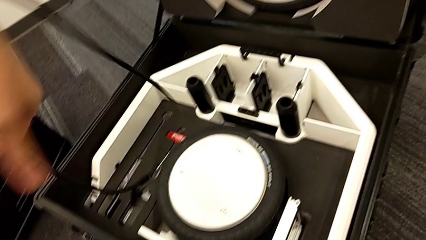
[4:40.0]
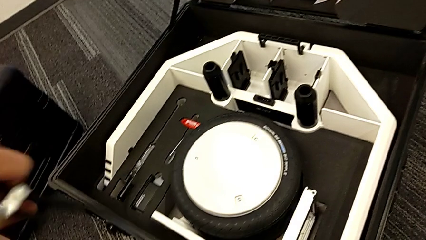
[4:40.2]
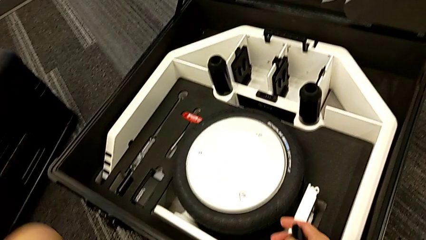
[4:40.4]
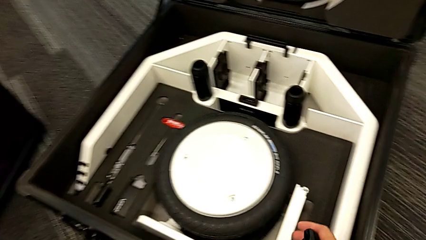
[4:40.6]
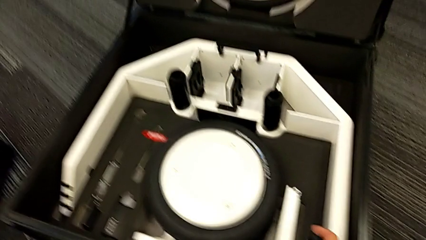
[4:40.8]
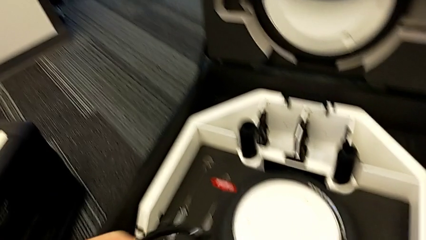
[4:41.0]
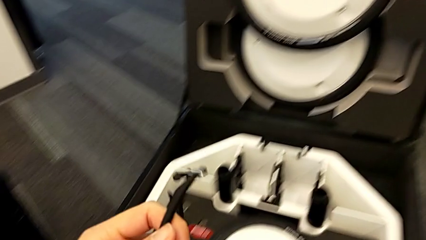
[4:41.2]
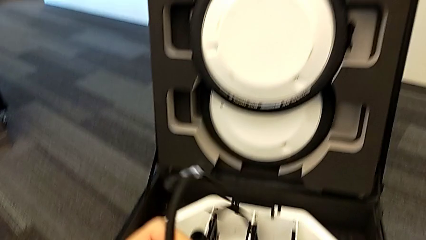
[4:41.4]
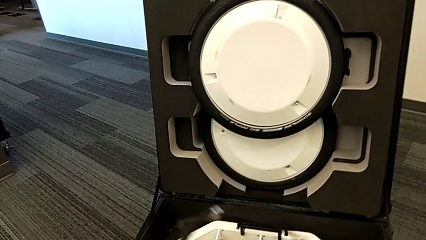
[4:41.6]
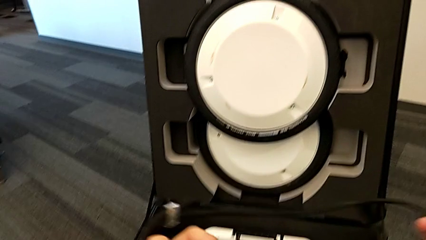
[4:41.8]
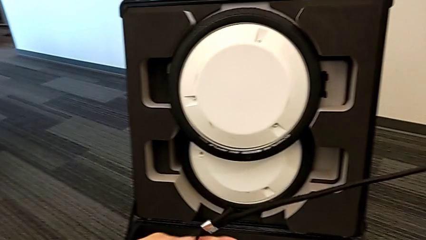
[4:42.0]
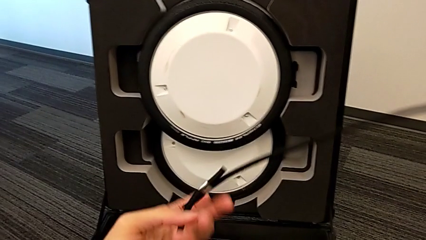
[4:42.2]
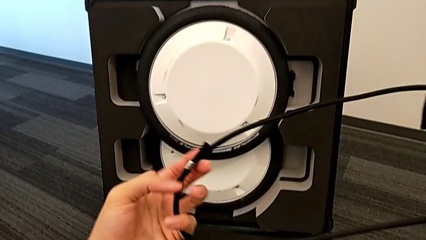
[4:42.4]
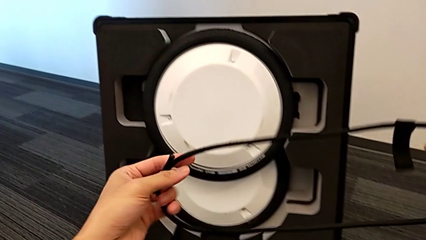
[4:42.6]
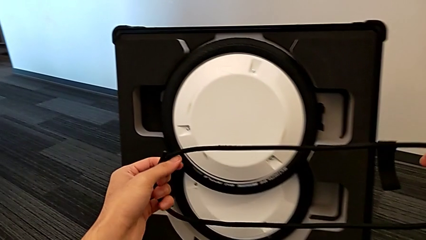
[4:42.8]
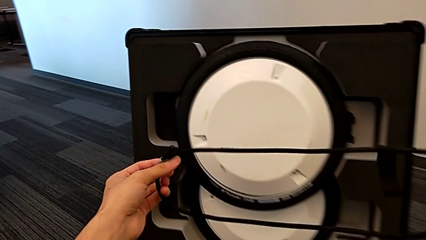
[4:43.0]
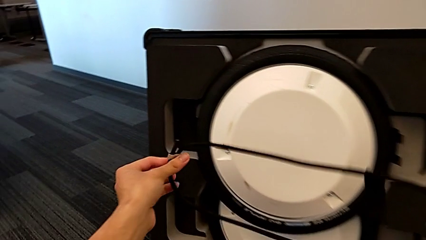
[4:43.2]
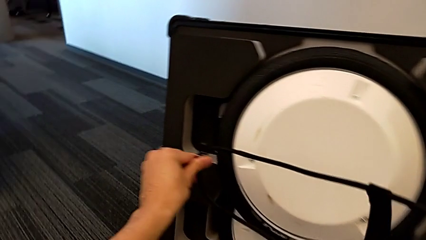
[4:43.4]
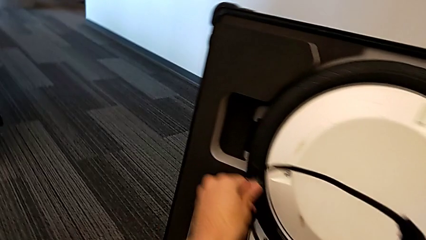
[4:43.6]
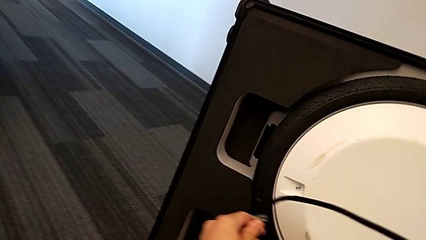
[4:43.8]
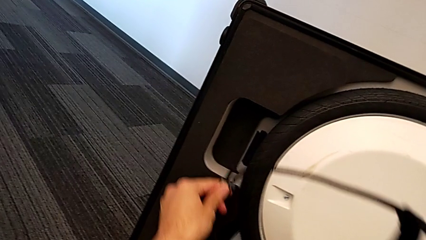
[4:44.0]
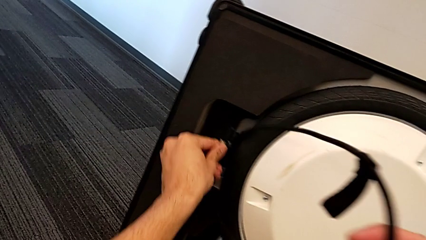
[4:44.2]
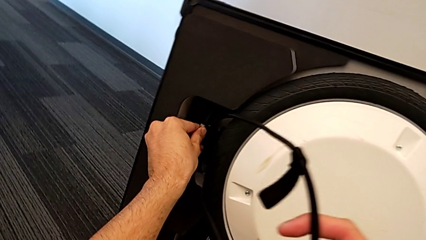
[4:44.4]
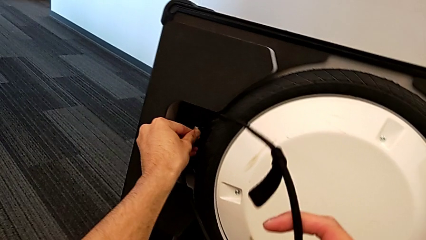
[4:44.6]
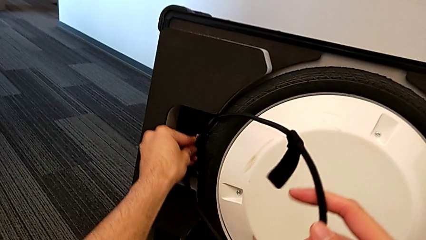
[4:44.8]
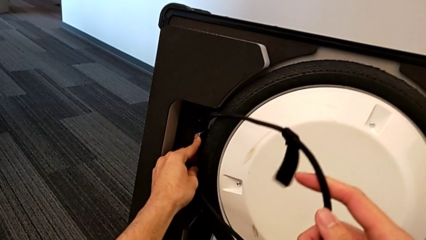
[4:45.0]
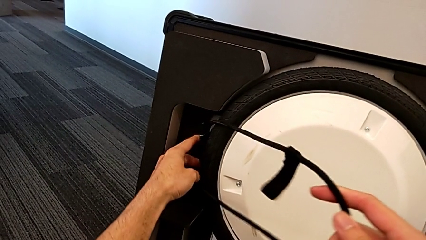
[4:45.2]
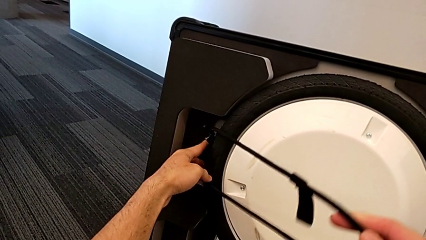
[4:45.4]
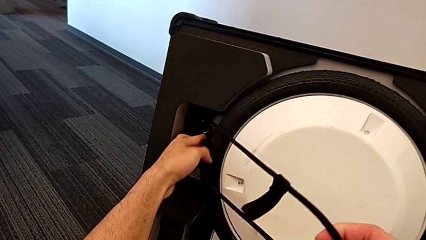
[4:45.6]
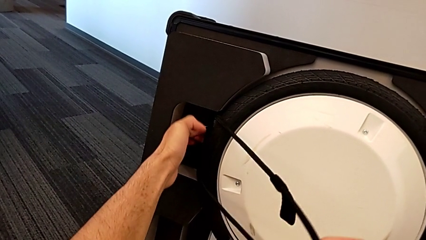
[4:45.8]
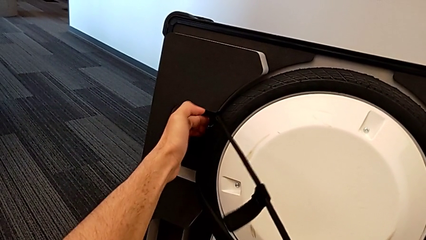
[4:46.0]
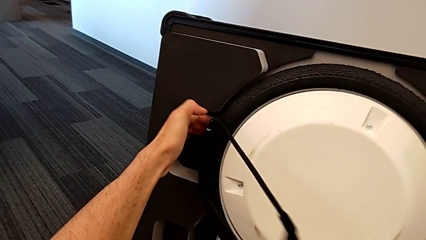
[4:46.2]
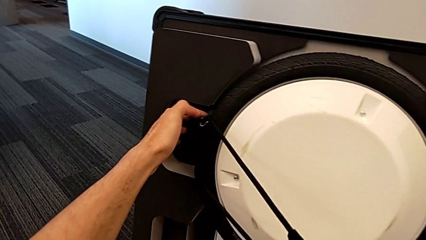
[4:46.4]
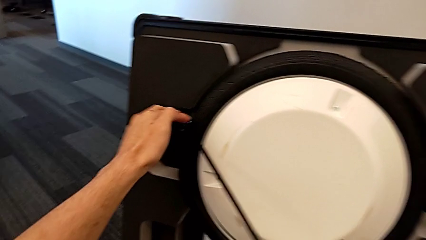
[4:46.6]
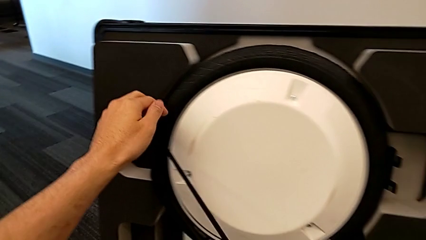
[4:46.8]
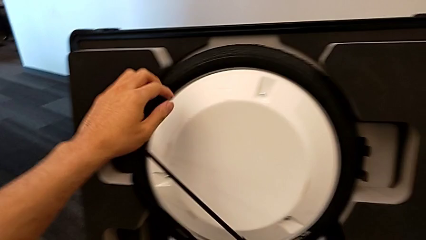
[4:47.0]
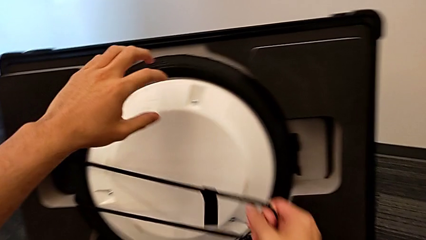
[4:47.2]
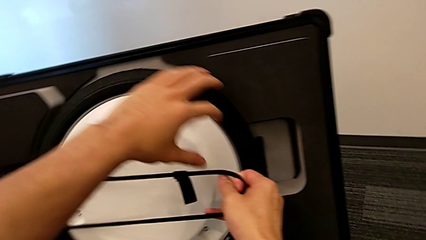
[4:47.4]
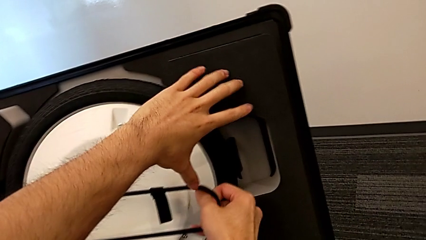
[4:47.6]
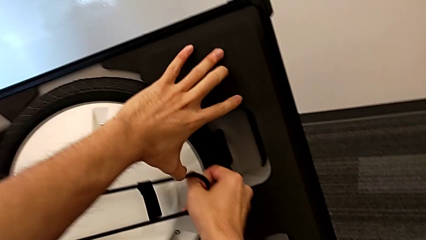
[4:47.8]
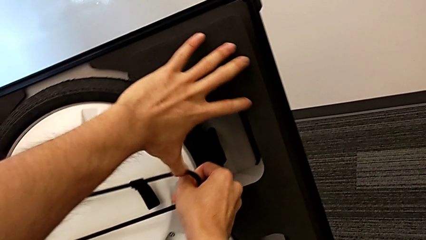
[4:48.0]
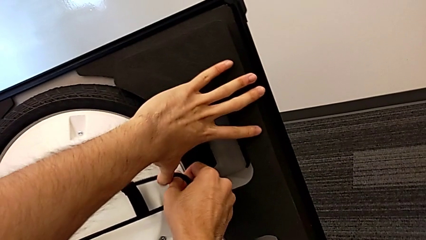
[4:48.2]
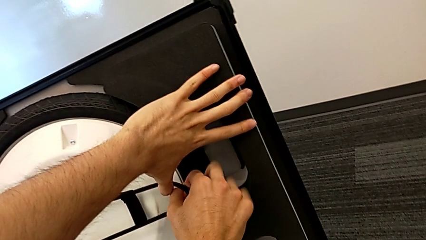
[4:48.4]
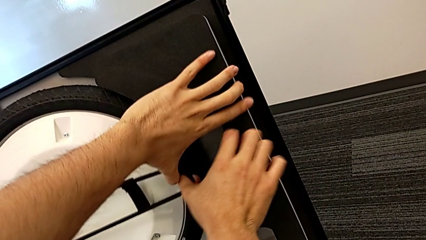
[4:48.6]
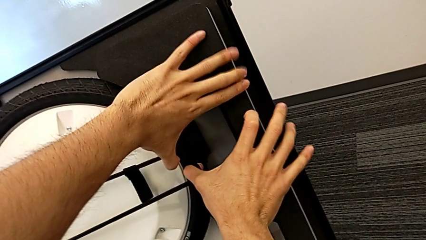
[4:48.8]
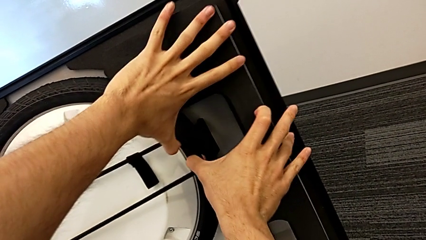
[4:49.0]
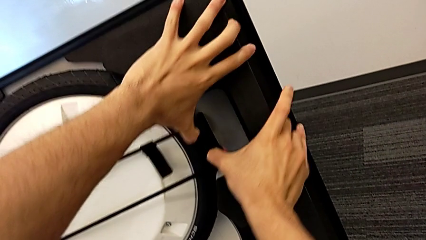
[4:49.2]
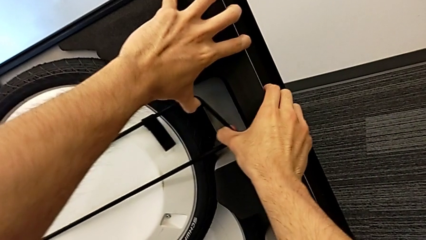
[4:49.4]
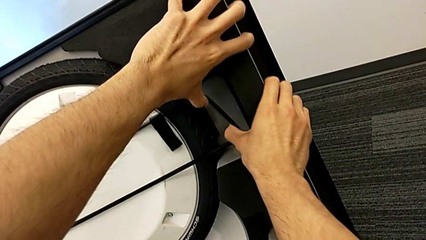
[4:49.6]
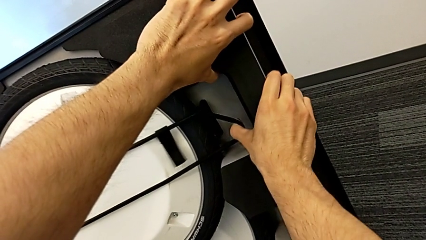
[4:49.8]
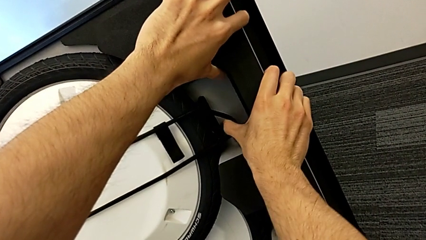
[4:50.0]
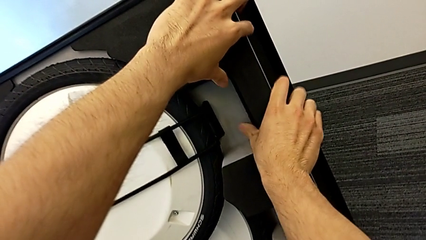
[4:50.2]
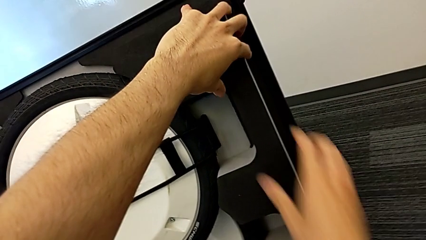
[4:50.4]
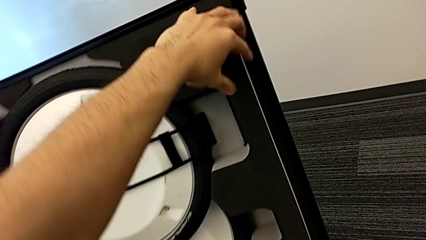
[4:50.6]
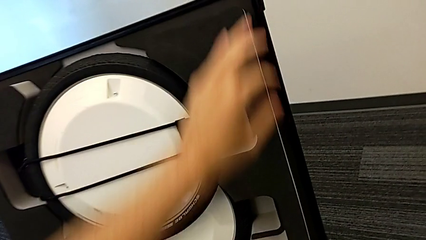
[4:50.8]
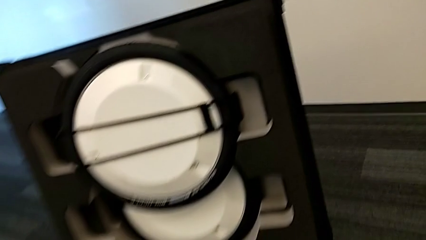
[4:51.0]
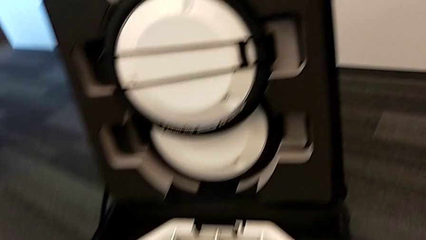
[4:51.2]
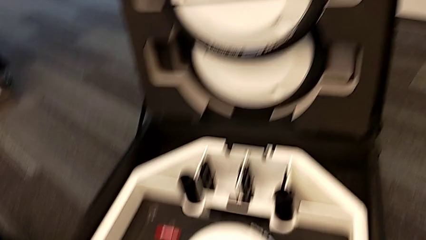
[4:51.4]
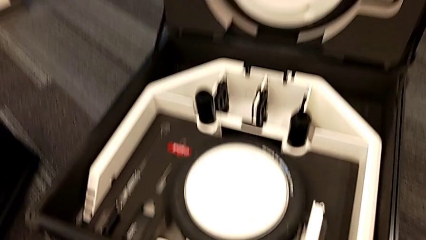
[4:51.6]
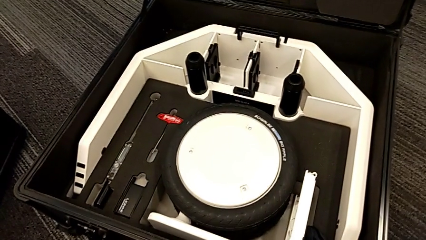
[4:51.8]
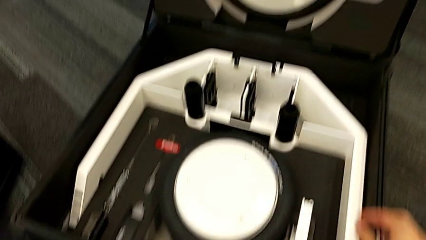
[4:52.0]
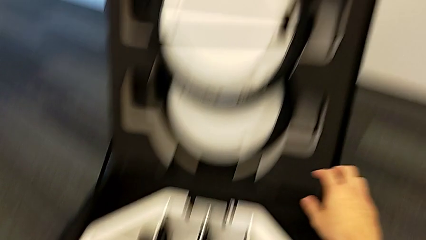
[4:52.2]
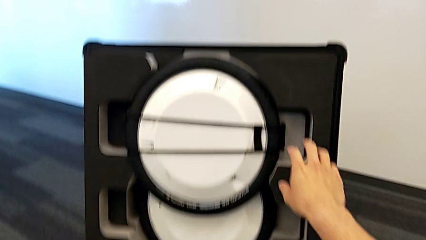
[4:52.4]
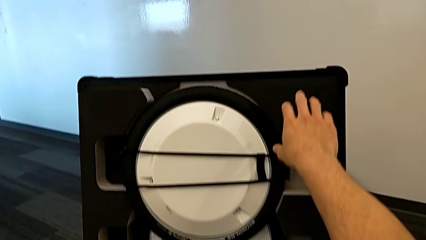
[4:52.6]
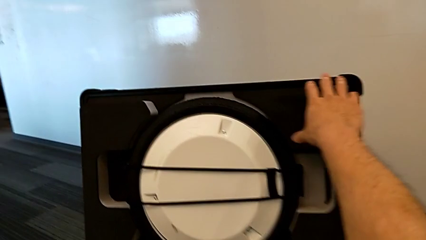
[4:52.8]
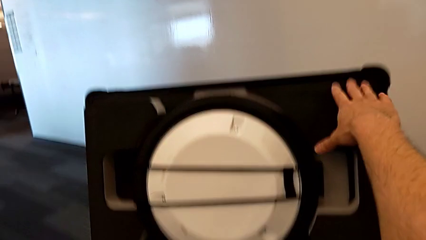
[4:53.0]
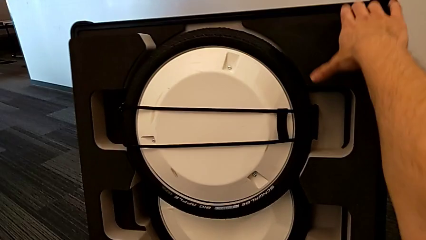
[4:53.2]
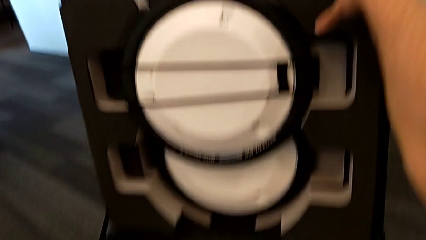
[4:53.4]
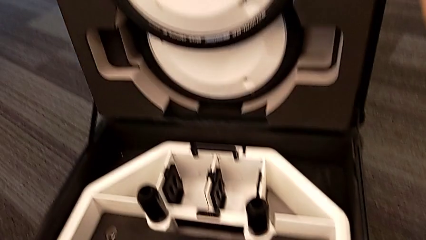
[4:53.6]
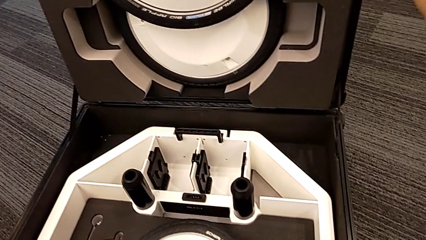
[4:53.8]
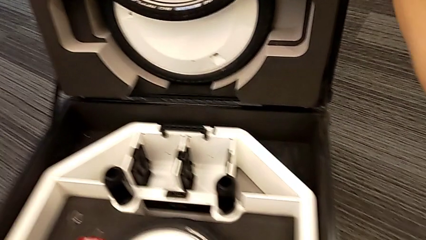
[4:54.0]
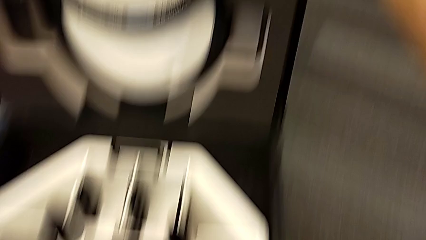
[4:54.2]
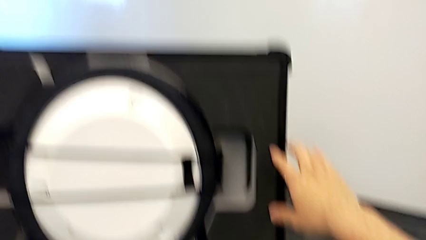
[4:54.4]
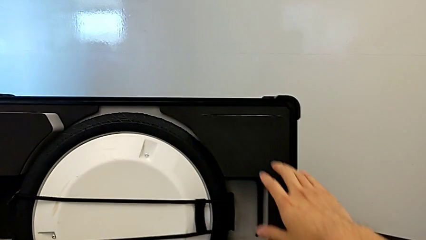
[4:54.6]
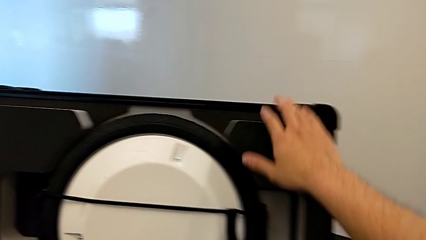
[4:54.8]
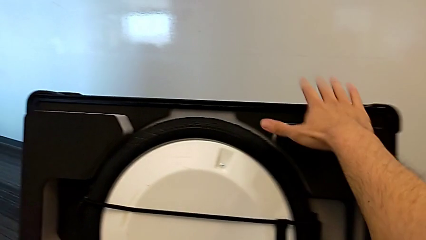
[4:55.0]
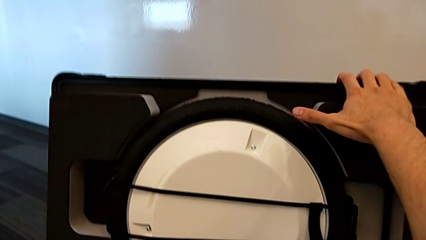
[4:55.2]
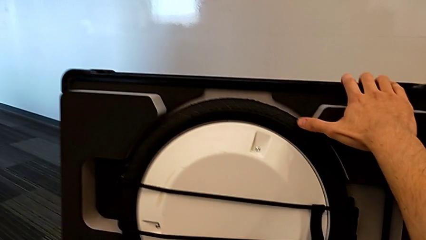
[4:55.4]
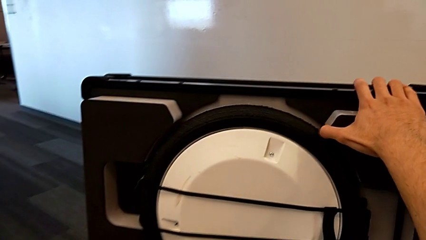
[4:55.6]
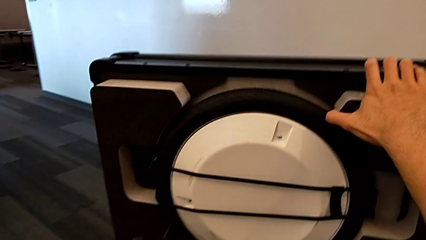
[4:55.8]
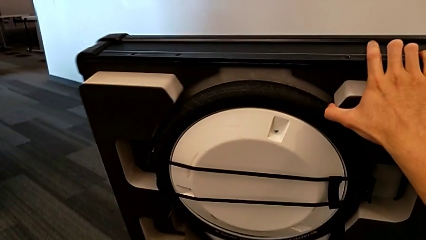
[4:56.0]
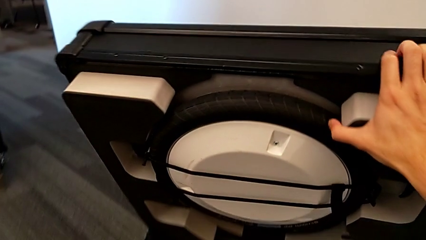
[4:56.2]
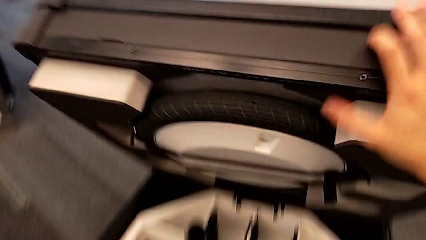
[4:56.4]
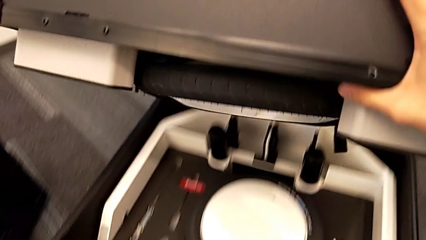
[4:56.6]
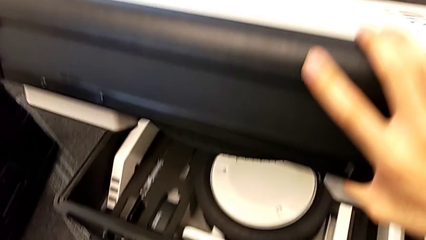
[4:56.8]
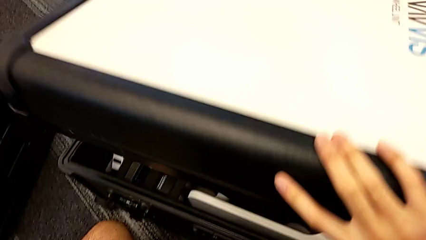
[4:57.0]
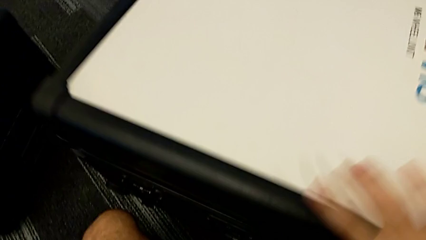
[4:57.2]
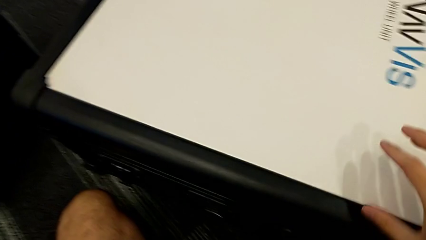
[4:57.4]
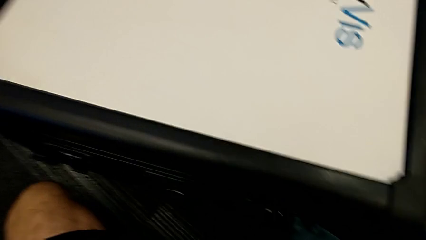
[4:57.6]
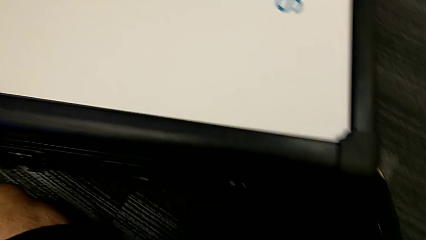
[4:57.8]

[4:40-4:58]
The camera wearer is placing the wheel unit and the wheels in the wheel box. They insert the strap, lock the wheel and close the wheel box.
